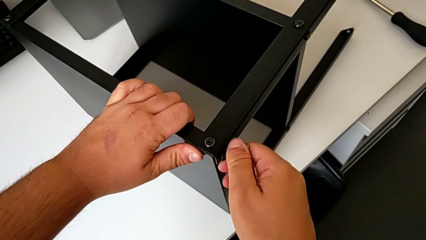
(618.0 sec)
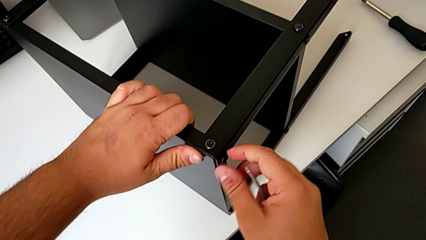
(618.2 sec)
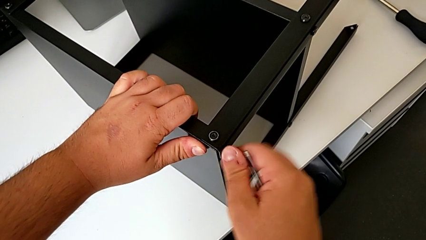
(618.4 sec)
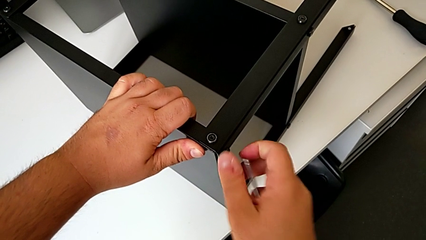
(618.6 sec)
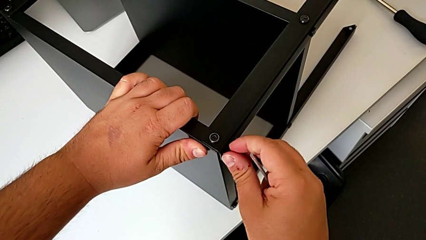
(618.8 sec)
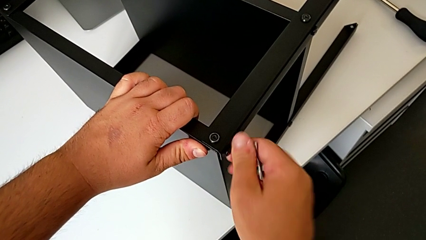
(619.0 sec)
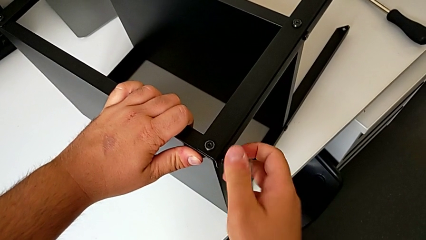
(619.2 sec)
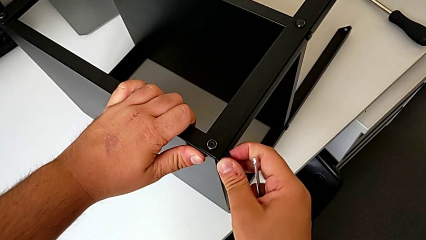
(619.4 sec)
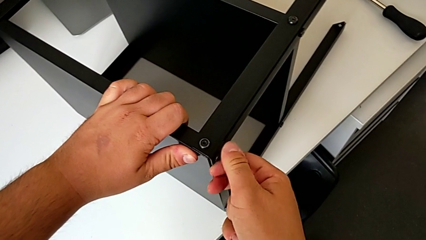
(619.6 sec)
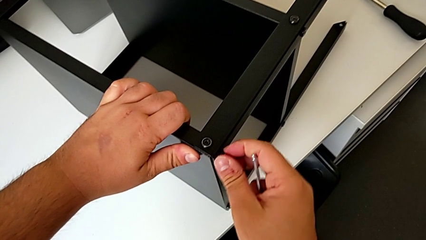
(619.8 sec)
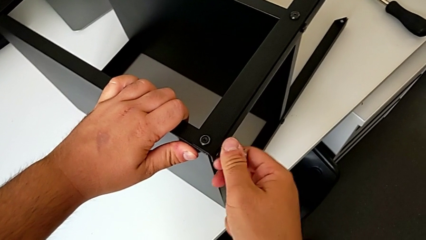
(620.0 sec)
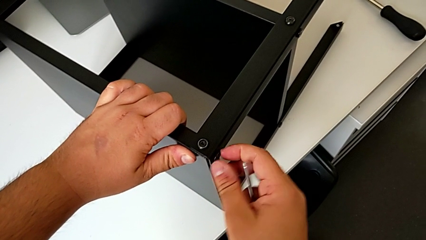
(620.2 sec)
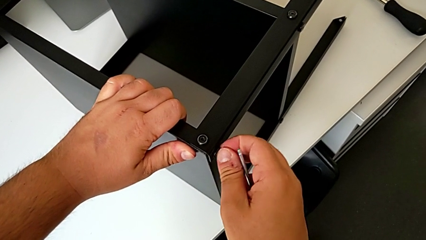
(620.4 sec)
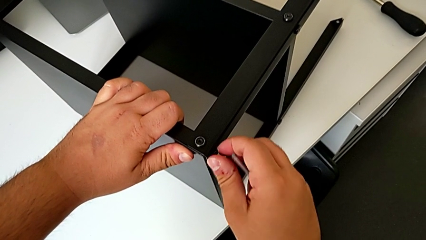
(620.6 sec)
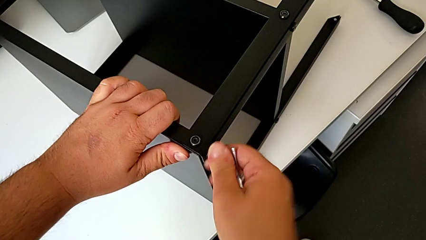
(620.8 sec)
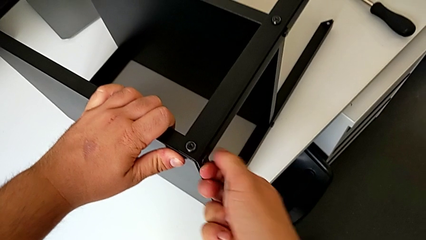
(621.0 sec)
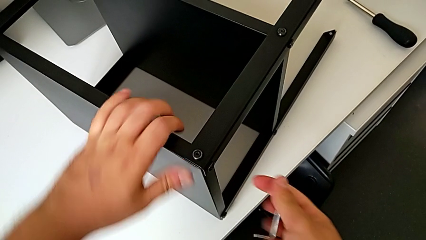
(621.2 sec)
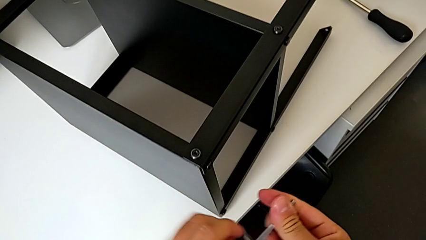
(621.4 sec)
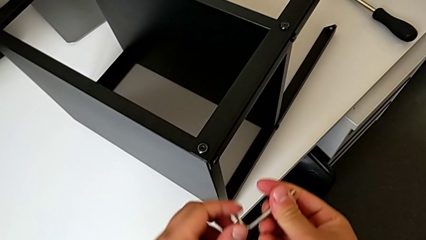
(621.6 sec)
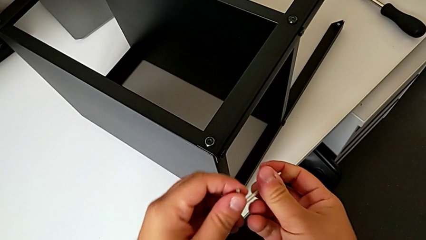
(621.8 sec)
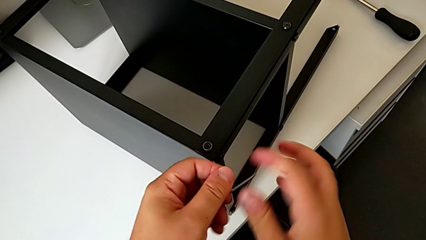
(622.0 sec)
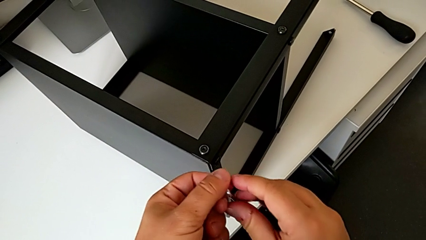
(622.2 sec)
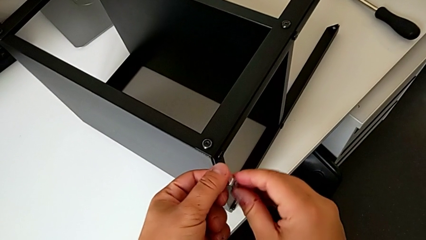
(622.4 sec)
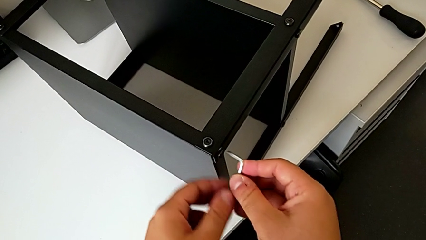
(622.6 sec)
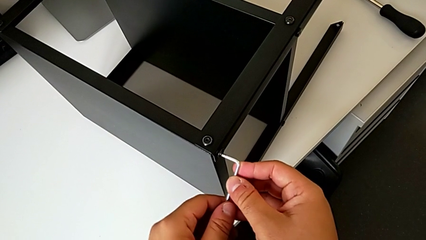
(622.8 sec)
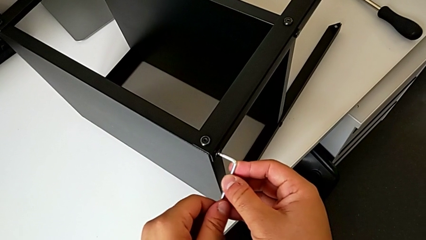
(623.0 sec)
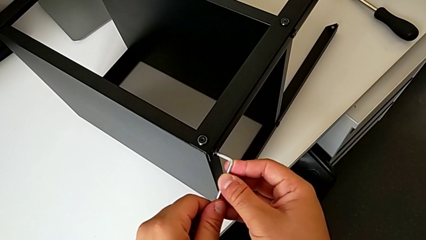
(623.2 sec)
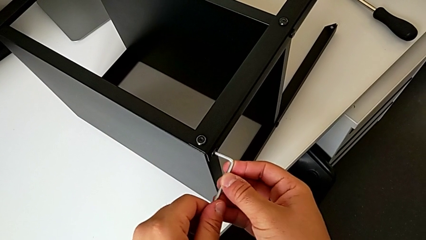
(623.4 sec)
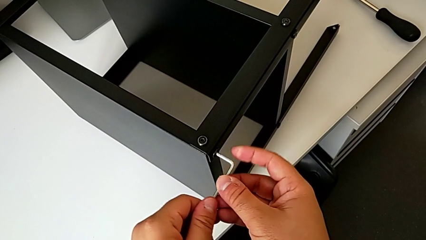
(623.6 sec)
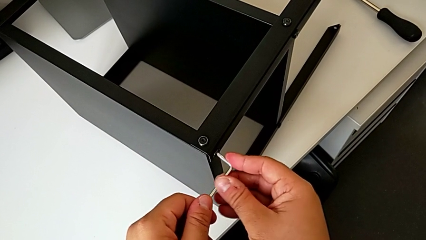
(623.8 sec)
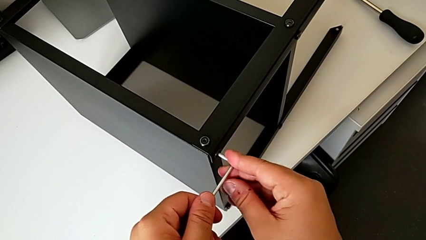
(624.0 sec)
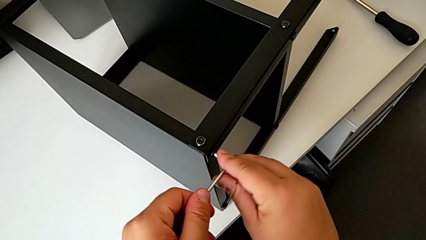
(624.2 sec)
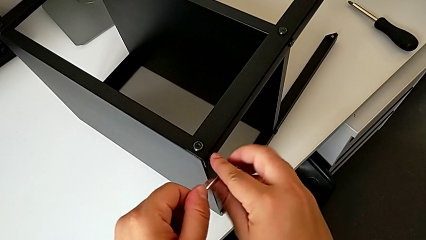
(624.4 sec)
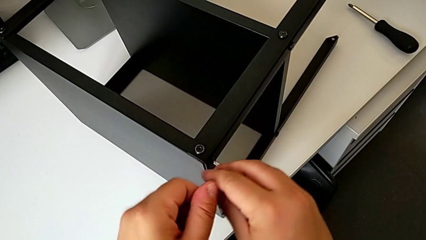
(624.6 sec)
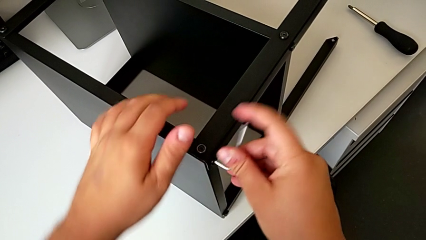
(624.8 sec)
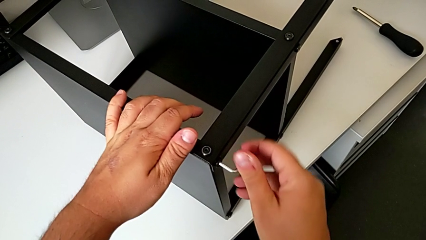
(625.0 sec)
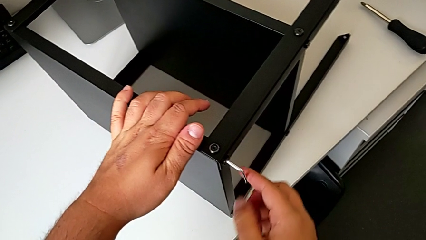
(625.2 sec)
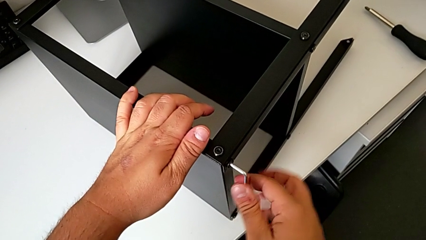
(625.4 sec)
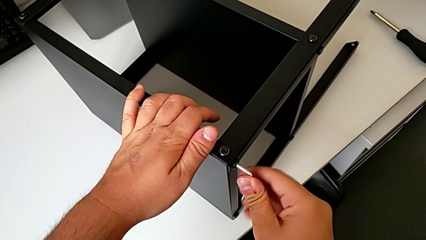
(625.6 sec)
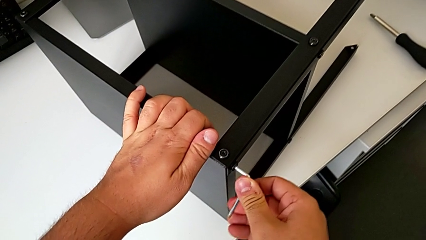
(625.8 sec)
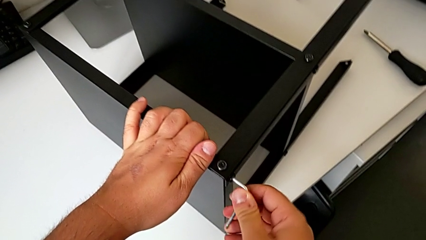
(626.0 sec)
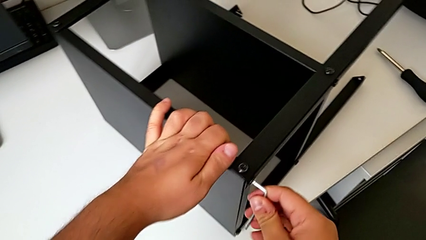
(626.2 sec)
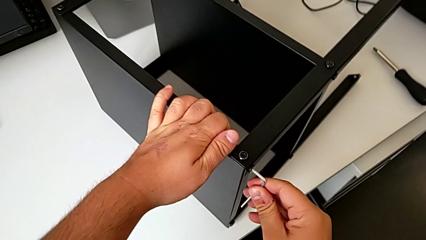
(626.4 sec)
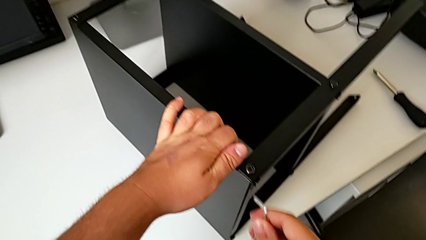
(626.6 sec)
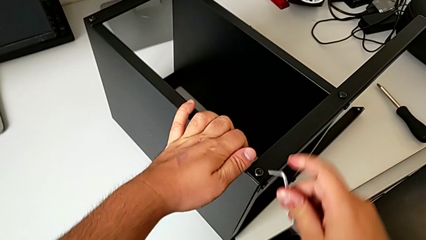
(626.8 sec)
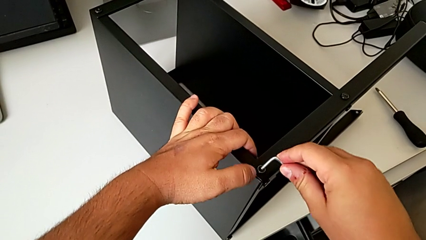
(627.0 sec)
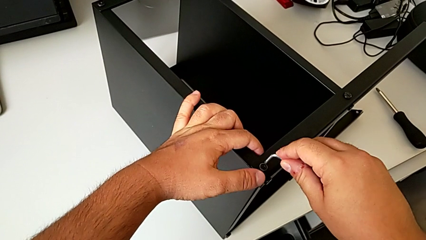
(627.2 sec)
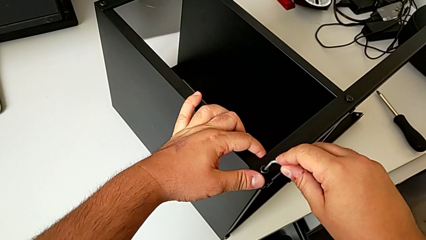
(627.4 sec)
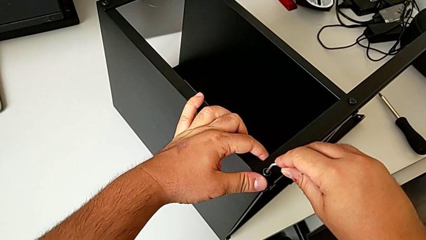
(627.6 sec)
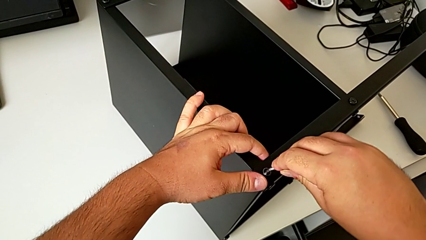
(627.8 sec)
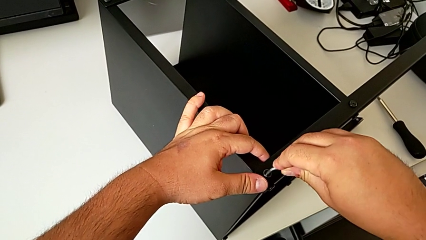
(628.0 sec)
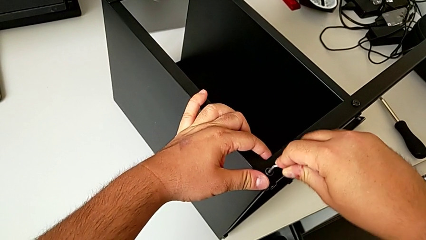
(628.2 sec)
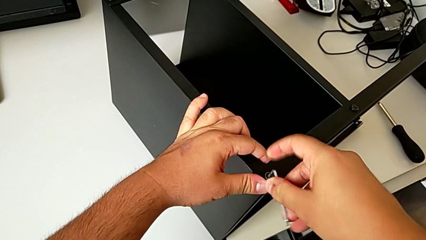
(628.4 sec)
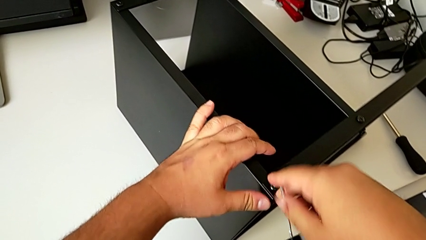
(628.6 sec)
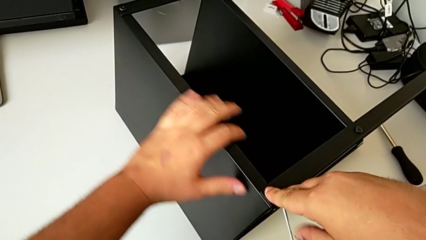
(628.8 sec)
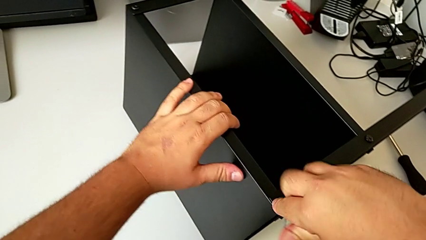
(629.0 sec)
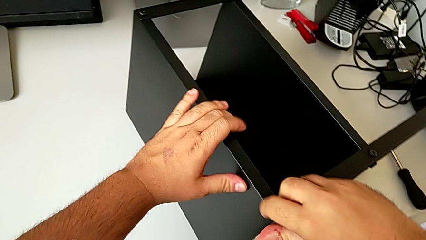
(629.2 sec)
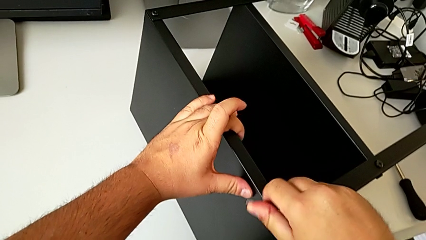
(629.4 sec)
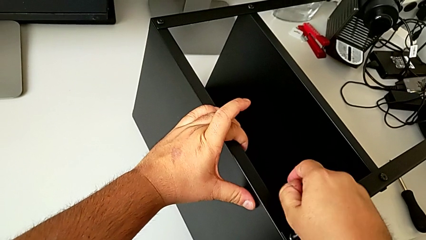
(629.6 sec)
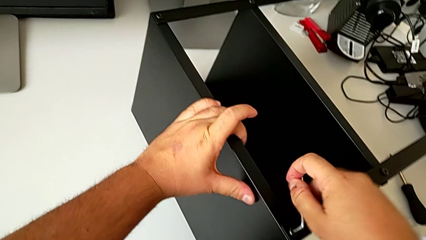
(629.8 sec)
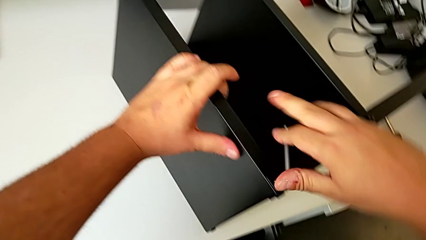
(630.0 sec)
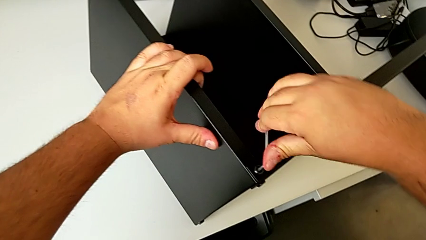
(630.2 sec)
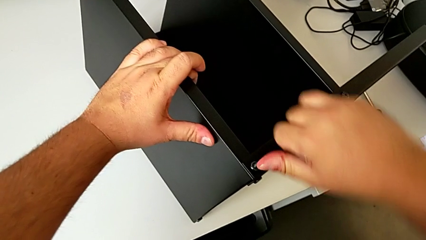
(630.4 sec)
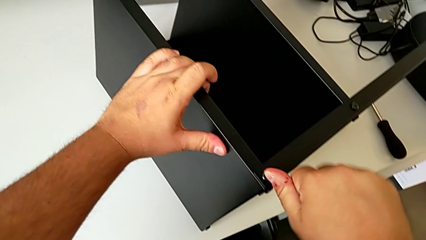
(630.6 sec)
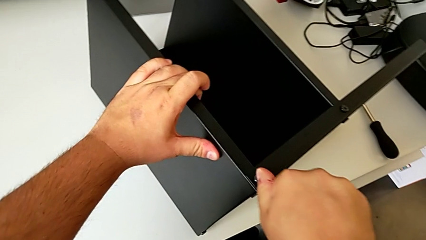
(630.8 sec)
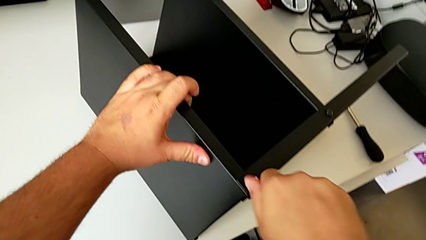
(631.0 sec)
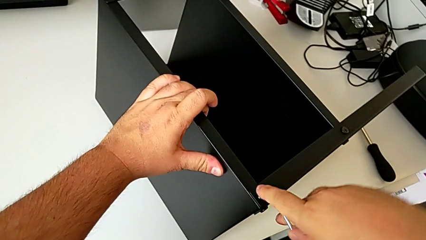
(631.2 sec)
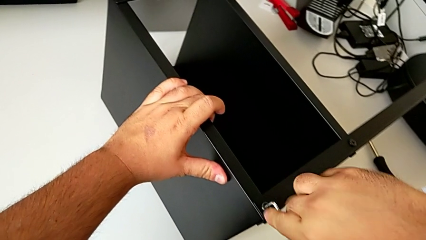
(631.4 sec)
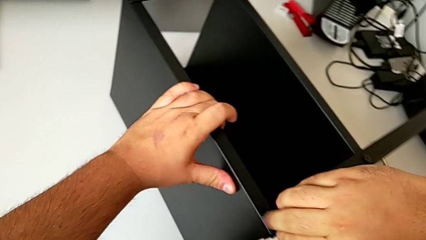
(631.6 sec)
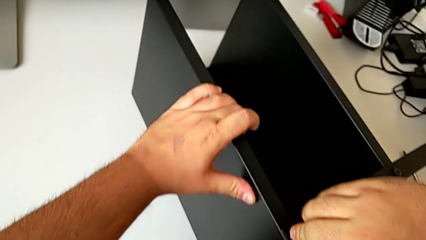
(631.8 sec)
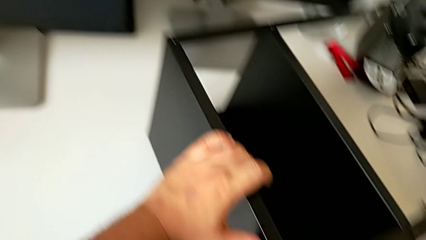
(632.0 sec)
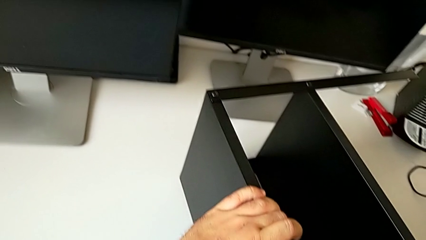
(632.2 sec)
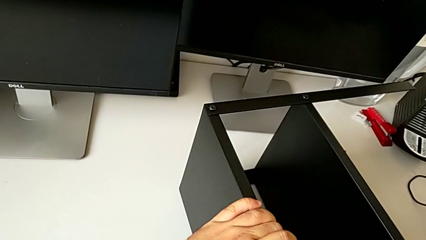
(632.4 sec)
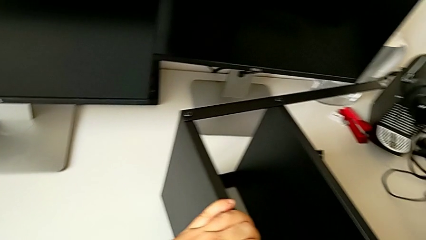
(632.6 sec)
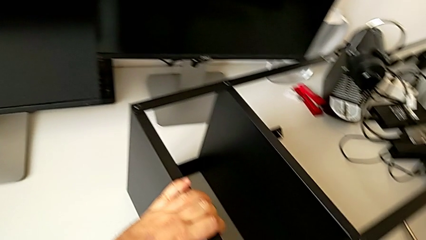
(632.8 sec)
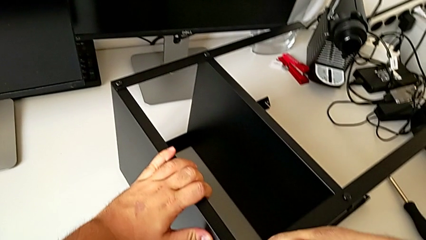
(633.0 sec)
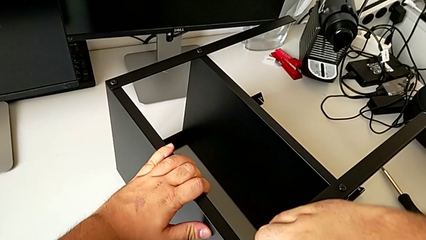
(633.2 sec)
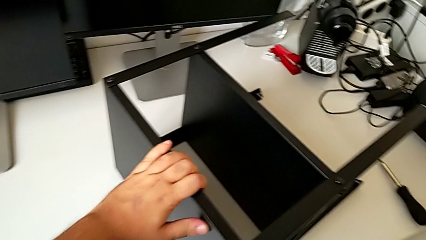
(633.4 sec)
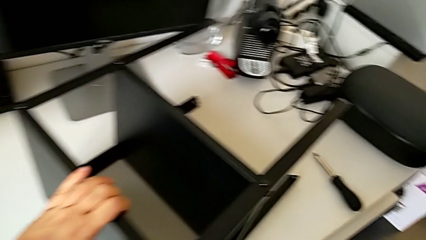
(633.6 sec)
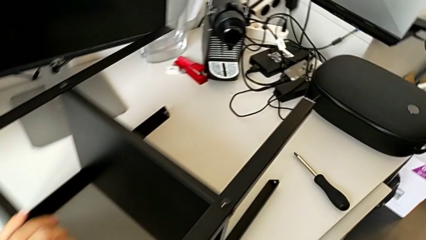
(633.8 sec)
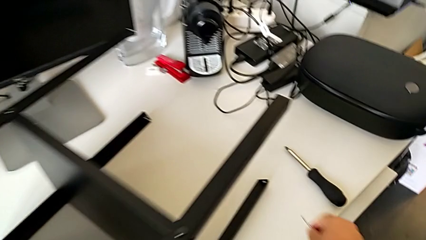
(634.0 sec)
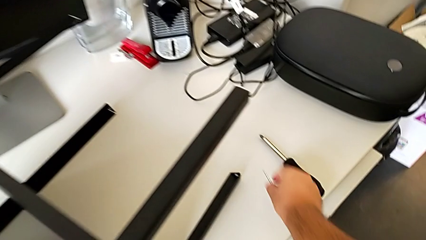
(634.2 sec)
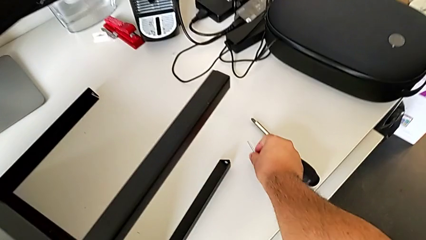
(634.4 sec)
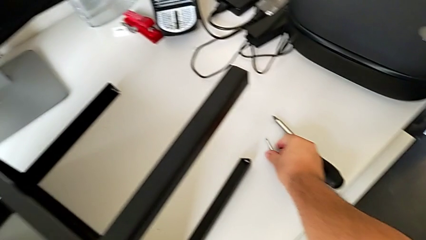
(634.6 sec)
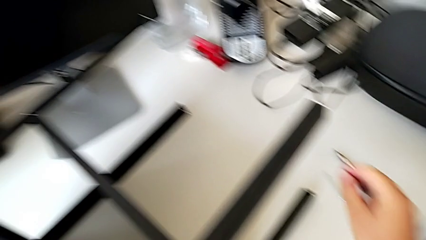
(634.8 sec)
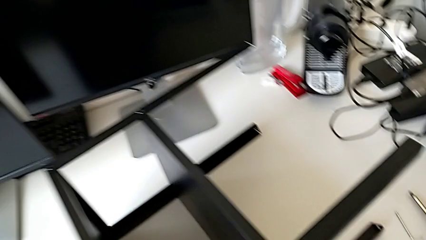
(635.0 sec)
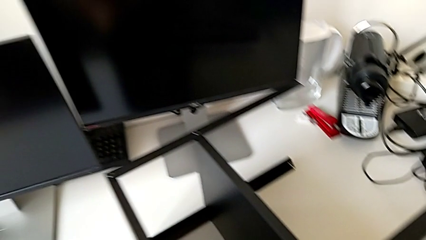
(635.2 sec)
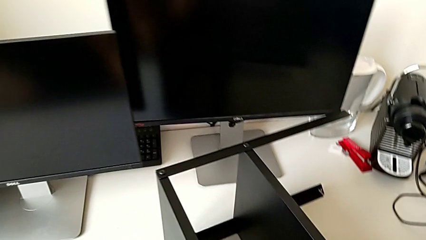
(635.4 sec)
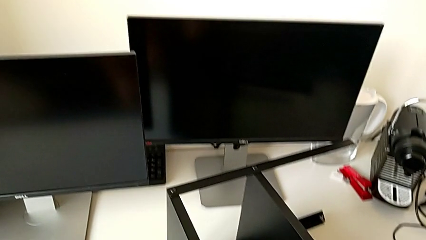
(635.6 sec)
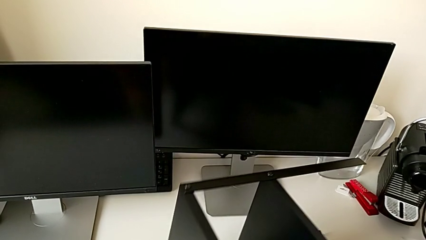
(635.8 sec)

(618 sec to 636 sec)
The camera wearer is assembling the table to its fourth leg. They keep screwing the hex socket head, screw the hex socket head and place the Allen wrench.
